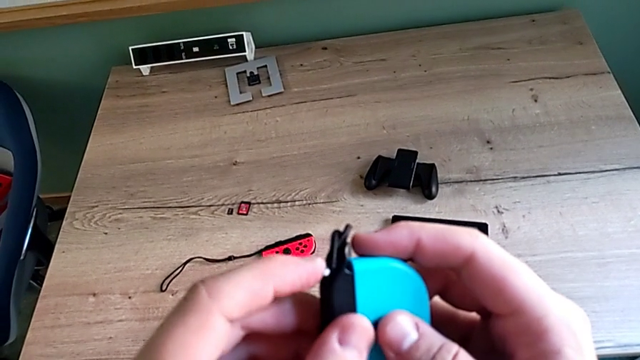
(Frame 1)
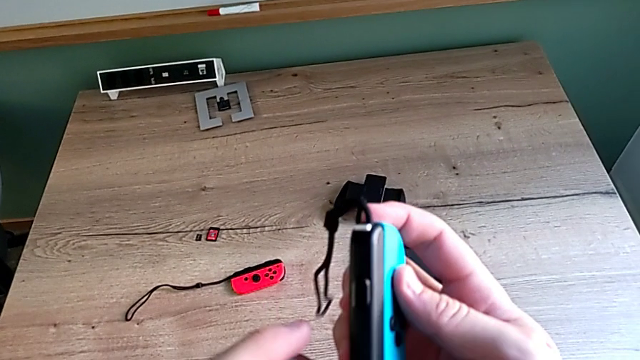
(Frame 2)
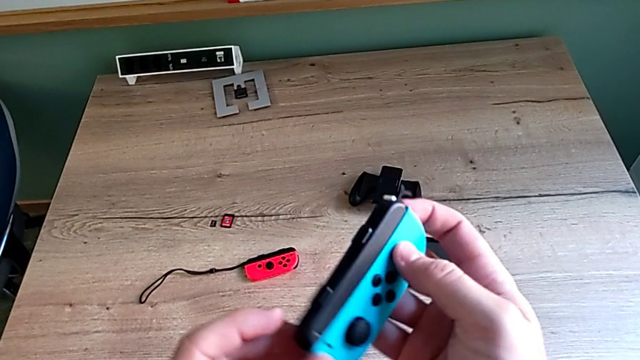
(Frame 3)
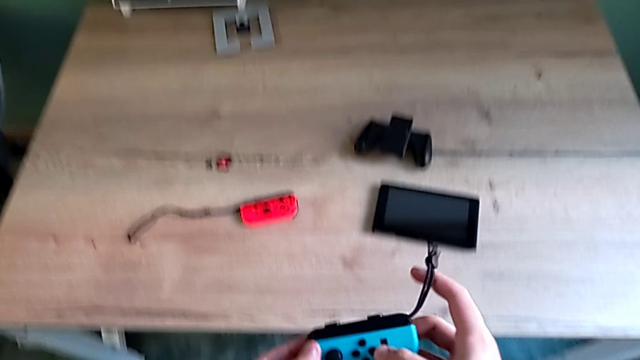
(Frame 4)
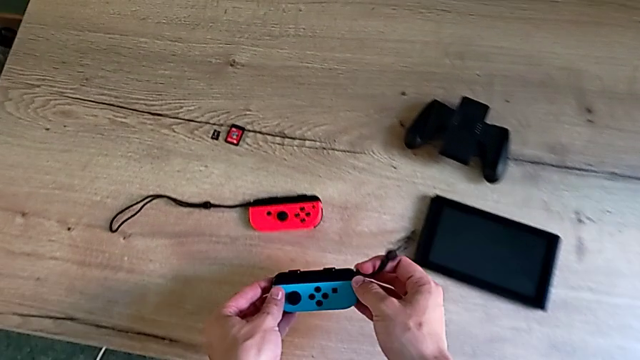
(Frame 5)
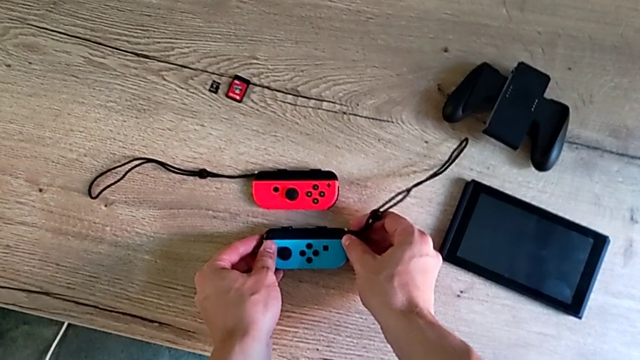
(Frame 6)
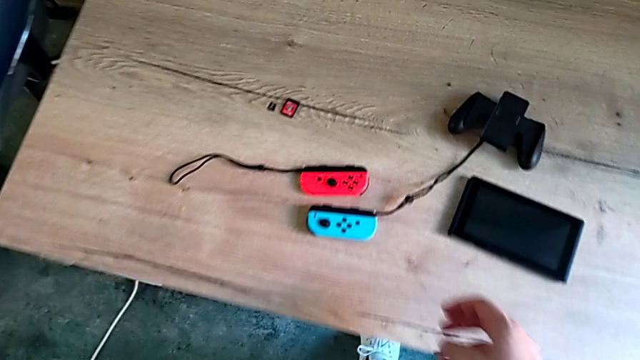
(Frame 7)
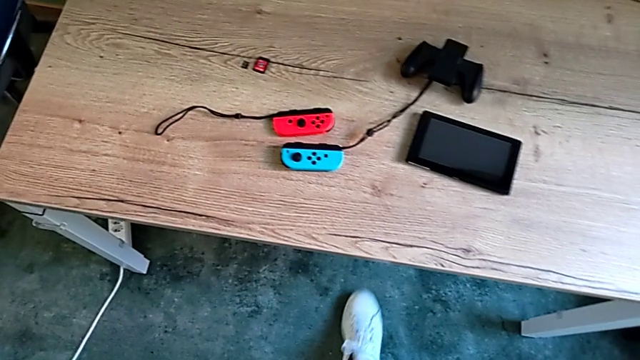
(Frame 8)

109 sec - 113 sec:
The camera wearer is changing the mode to two Joy-Cons strap mode. They place the blue Joy-Con controller.

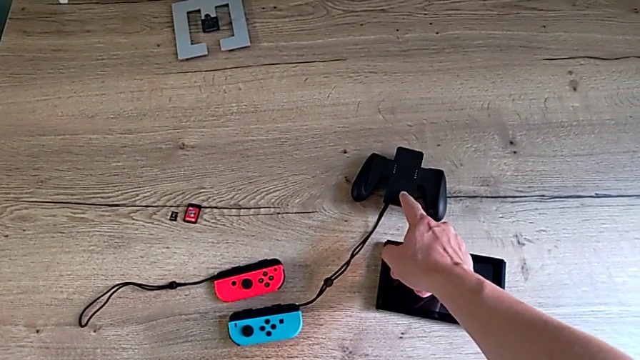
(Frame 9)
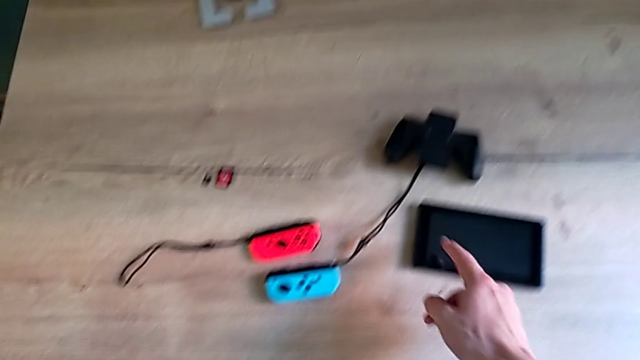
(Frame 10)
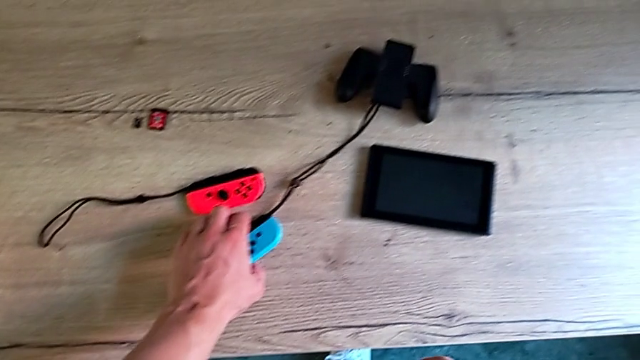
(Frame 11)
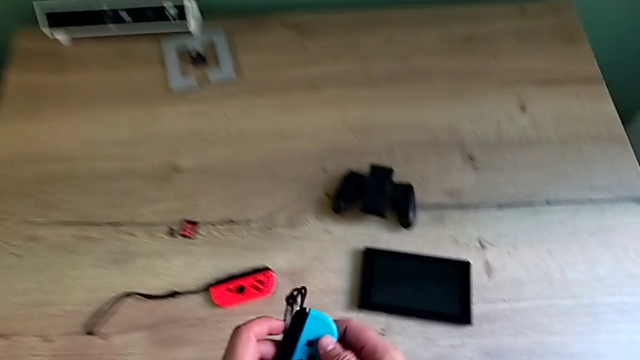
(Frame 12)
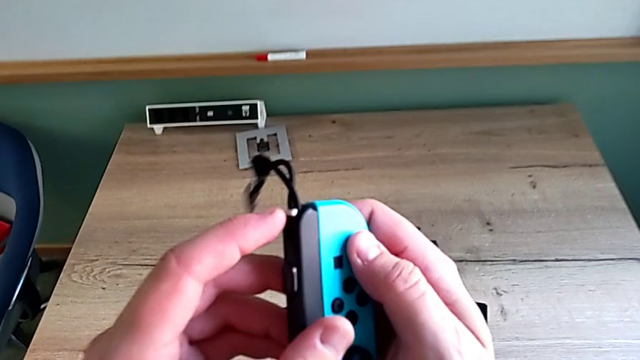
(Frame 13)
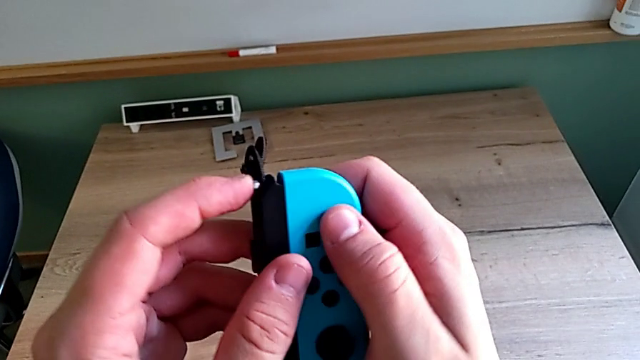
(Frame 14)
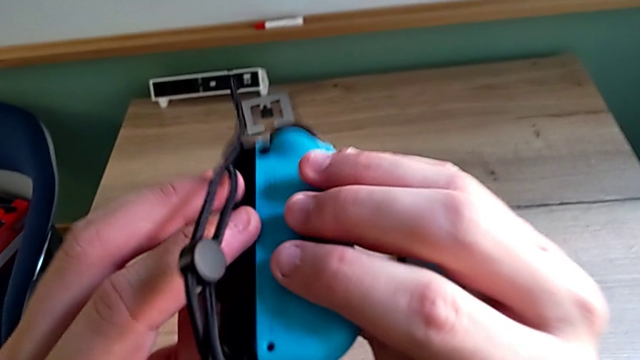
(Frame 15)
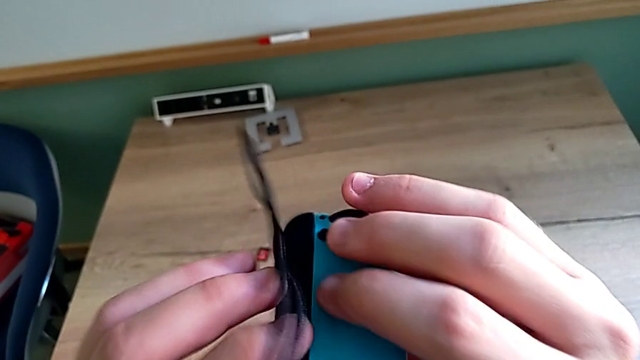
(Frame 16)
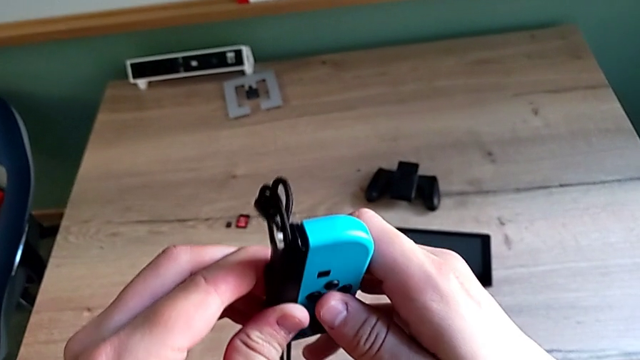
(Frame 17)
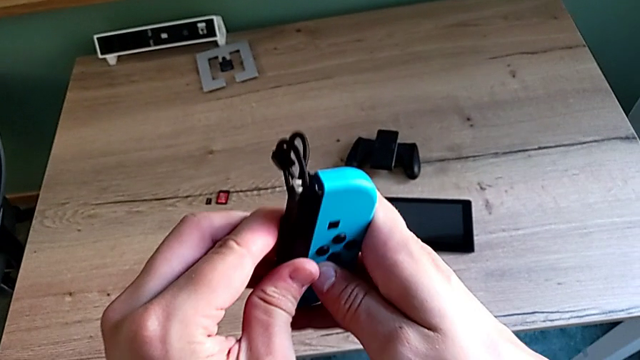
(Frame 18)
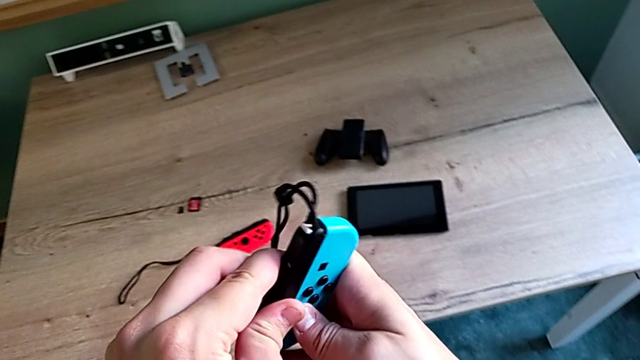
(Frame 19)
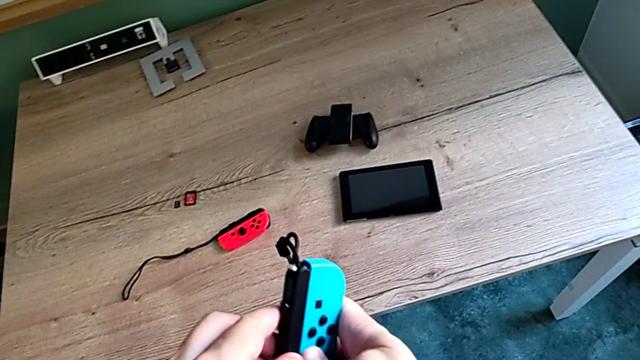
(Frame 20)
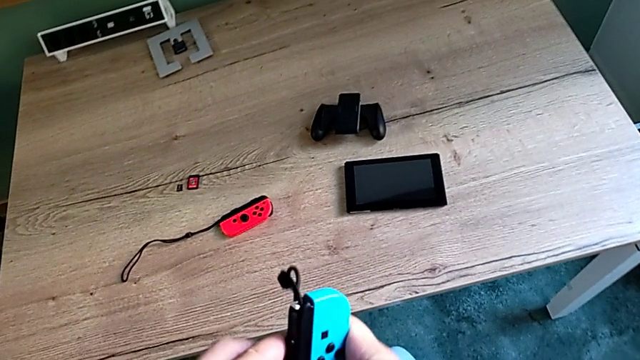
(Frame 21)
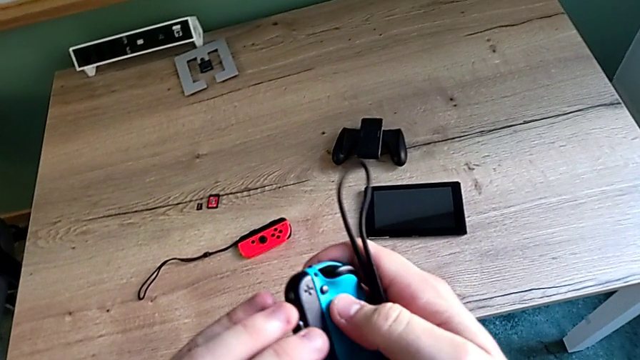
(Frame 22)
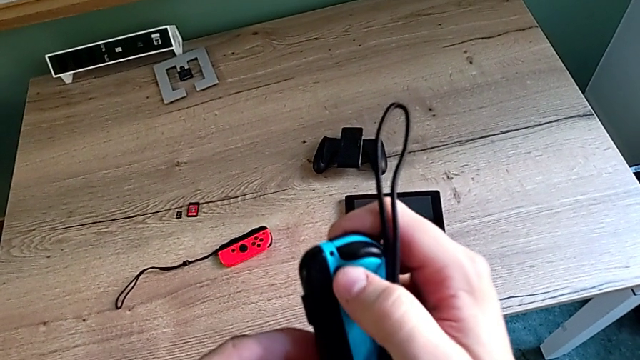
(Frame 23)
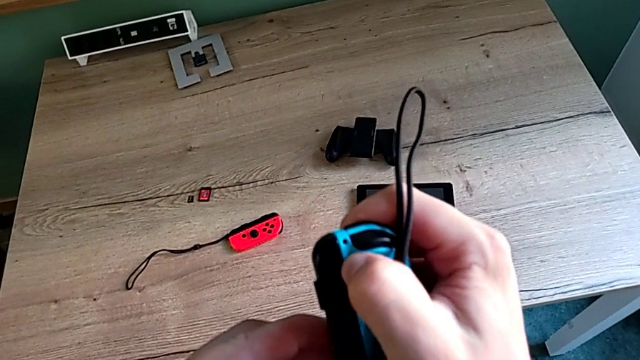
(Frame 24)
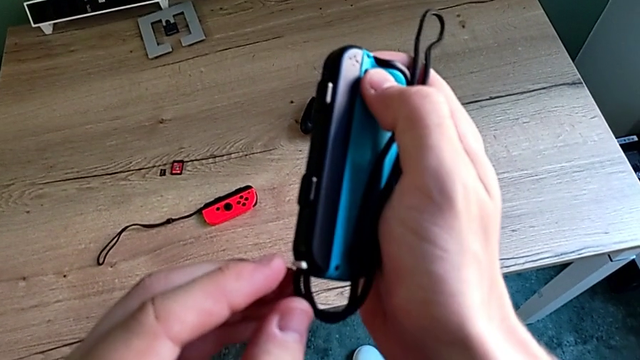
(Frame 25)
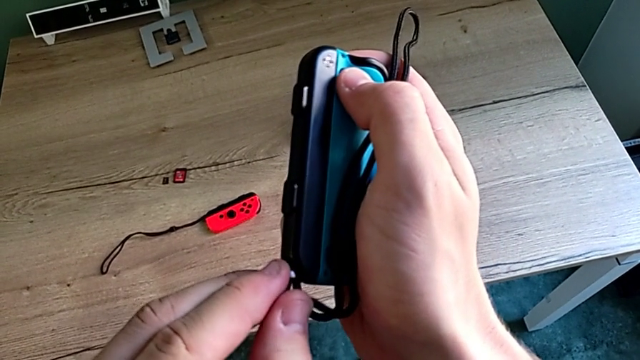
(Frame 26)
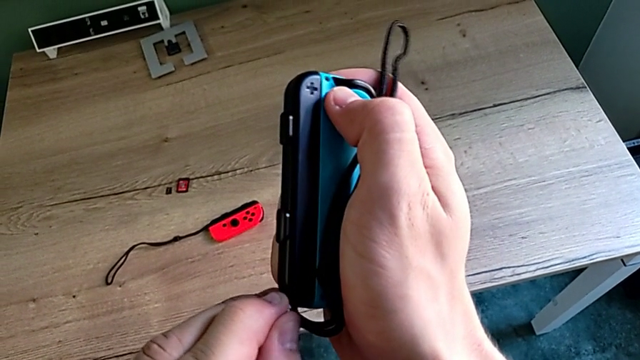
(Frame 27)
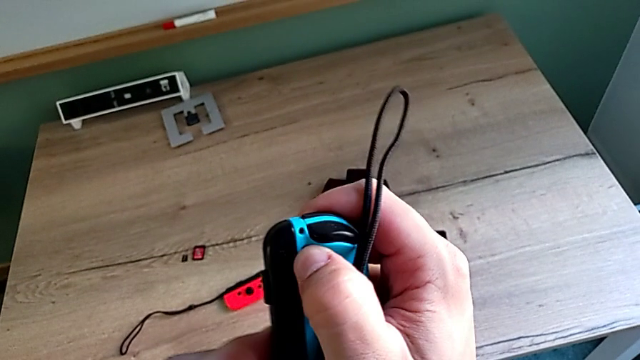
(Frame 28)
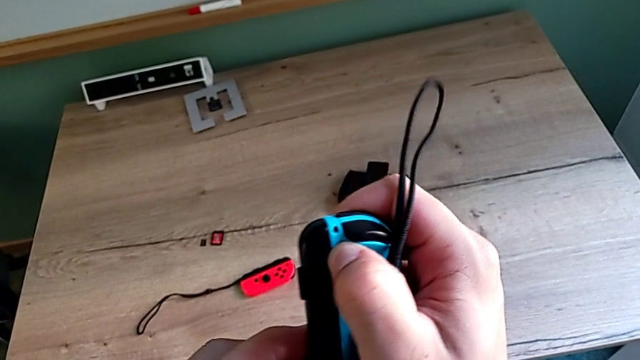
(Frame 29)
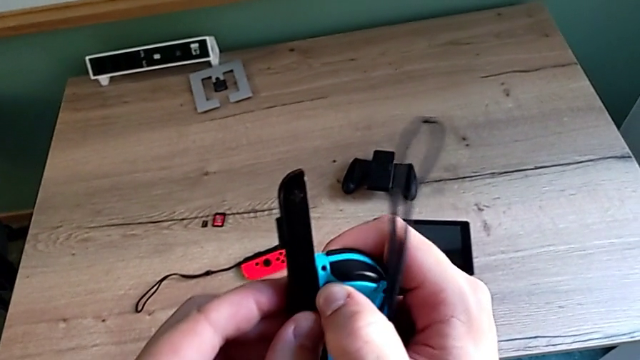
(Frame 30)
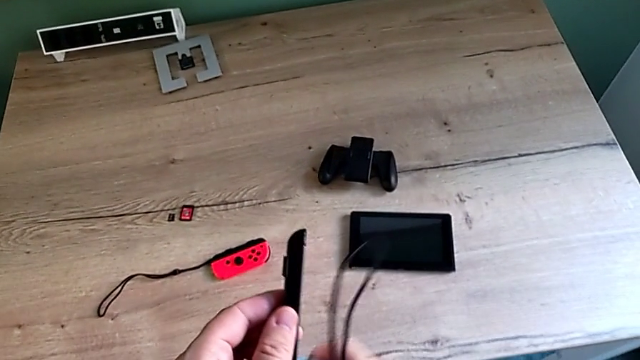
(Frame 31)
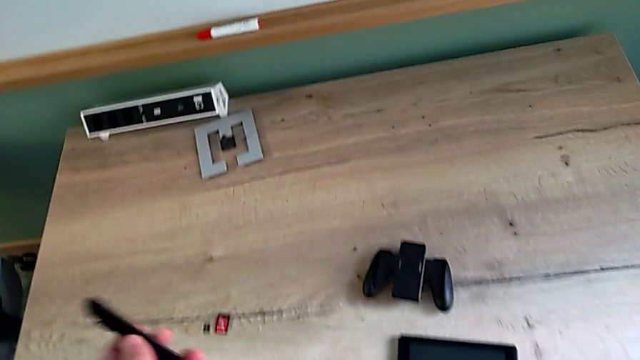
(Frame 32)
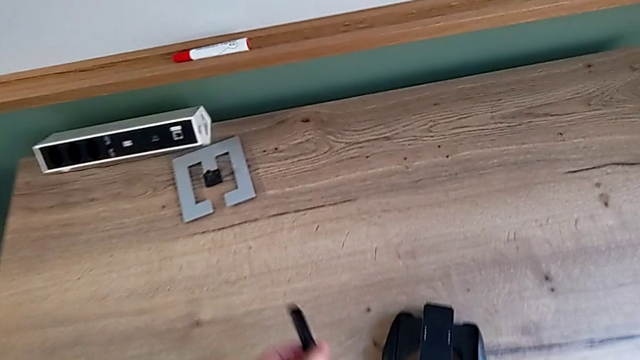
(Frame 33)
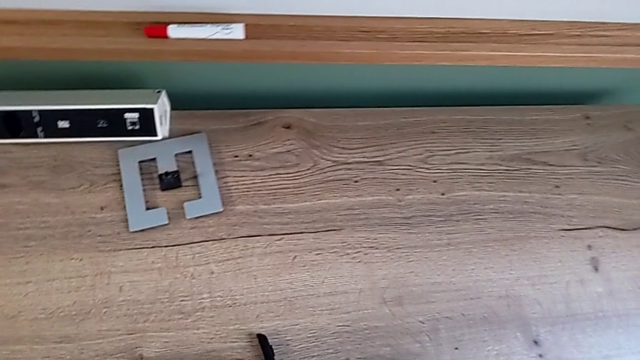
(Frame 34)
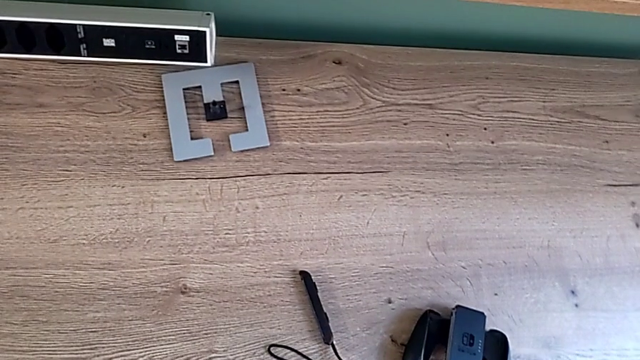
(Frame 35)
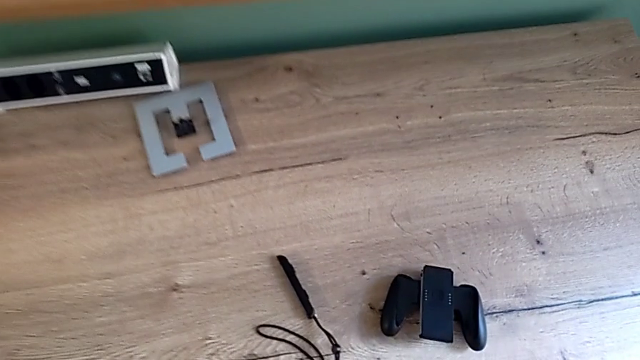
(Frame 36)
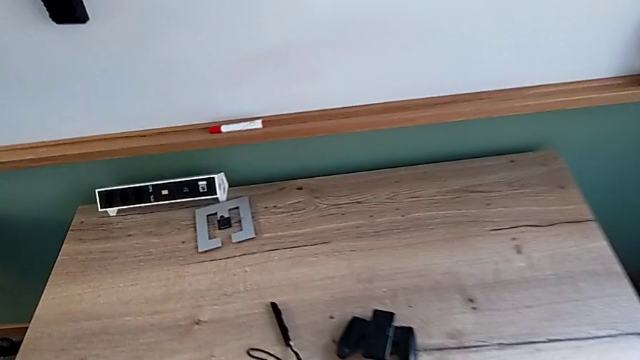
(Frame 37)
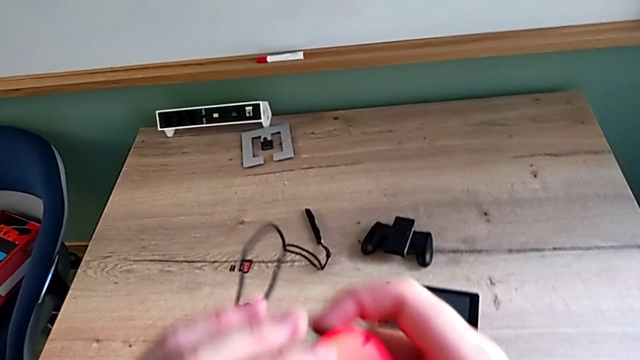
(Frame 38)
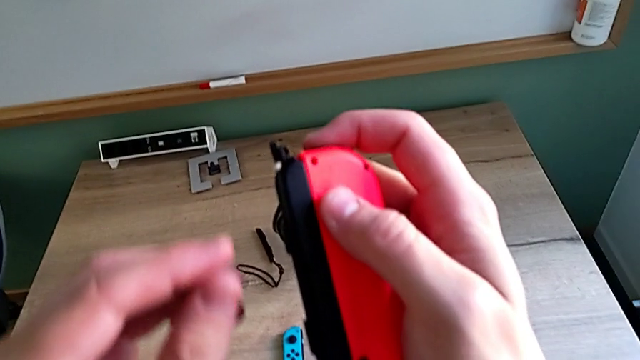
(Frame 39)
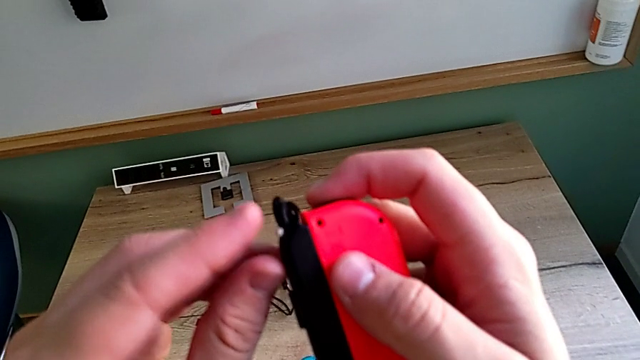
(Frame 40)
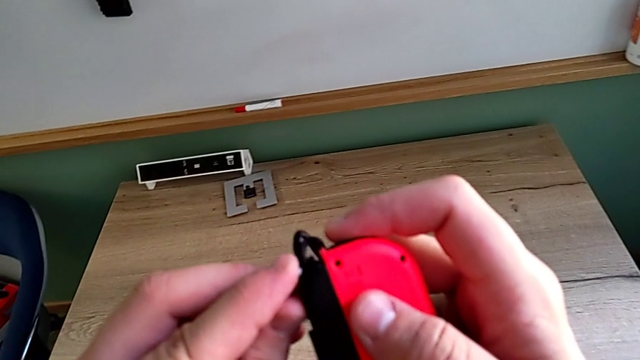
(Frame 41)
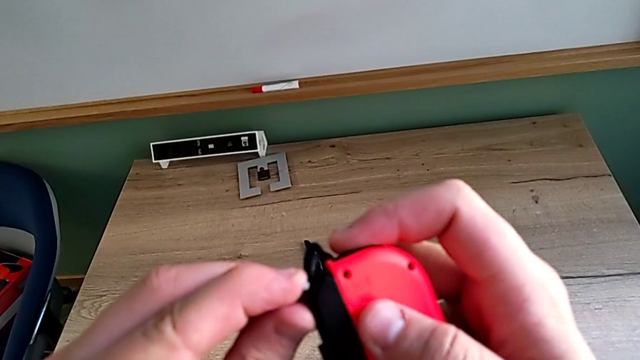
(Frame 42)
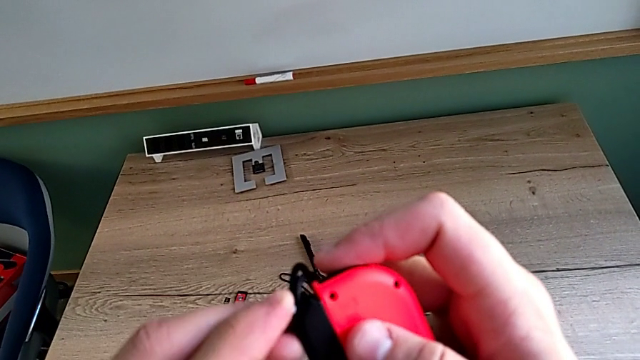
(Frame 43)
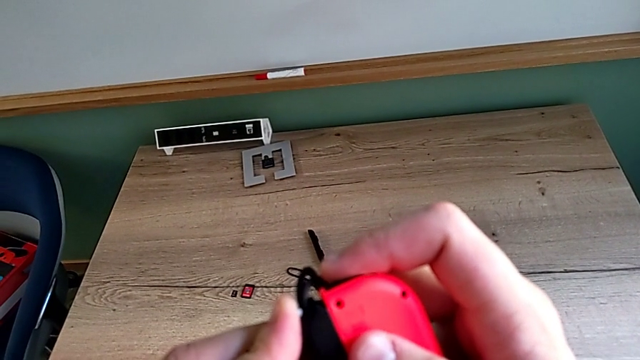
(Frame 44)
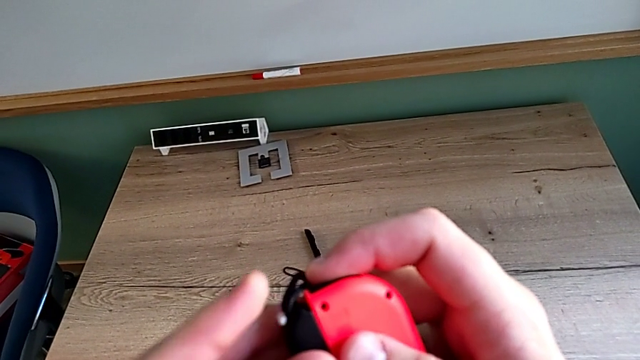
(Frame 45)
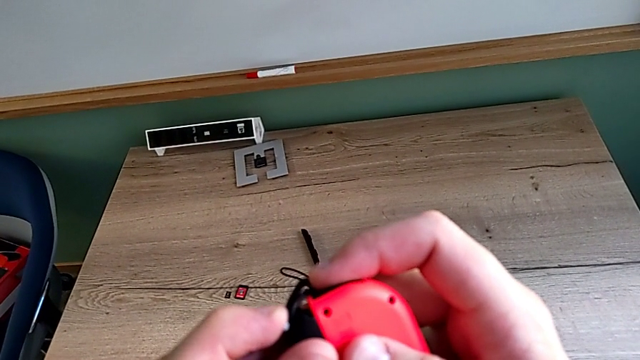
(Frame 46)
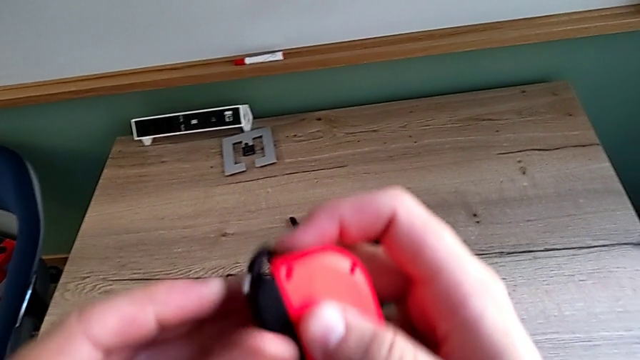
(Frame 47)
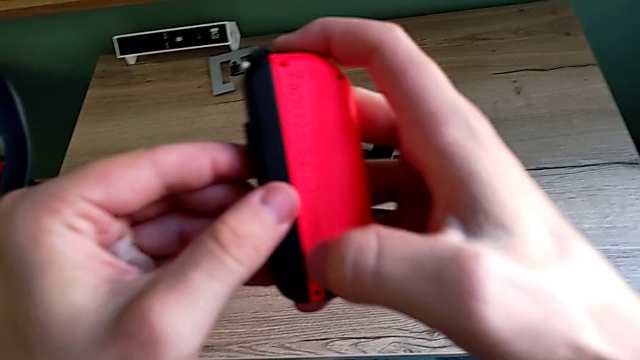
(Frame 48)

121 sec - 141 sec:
The camera wearer is changing their mode to handheld. They grab the blue Joy-Con controller, rotate it, press the black button, rotate the blue Joy-Con controller, withdraw it, grab the red Joy-Con controller and press the white Joy-Con strap lock.
